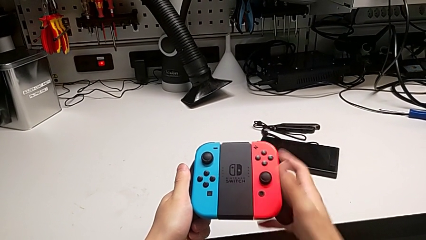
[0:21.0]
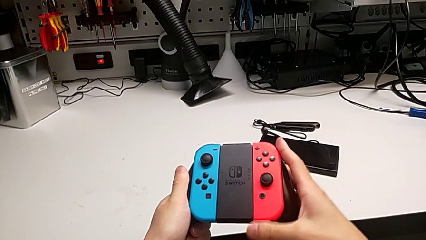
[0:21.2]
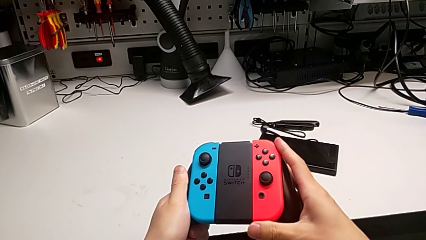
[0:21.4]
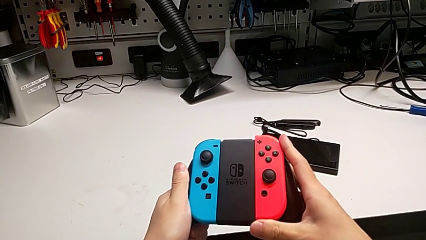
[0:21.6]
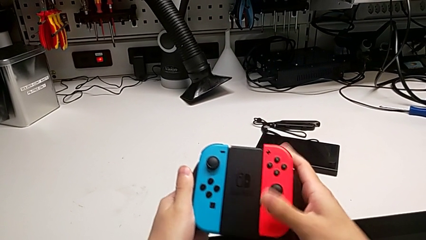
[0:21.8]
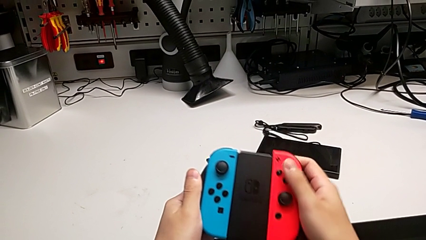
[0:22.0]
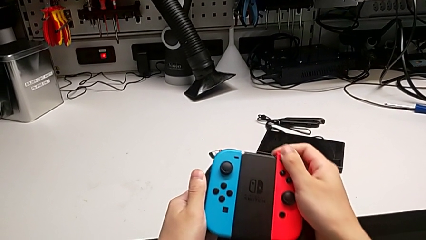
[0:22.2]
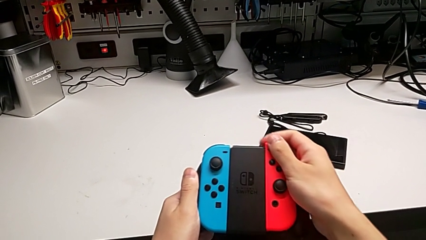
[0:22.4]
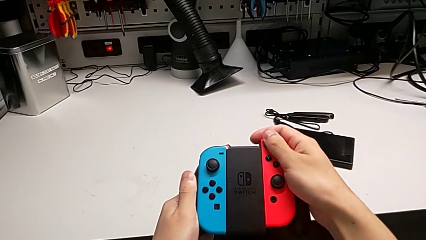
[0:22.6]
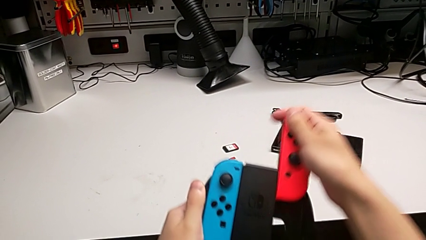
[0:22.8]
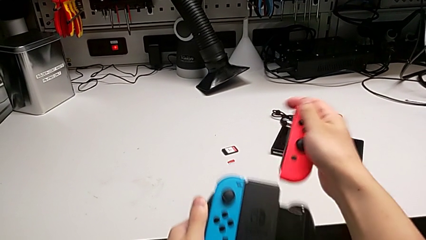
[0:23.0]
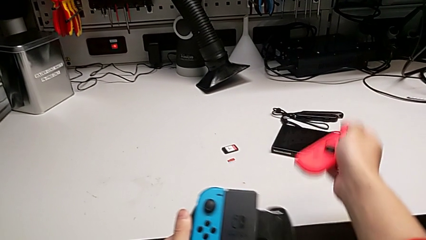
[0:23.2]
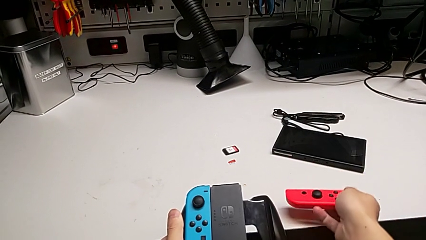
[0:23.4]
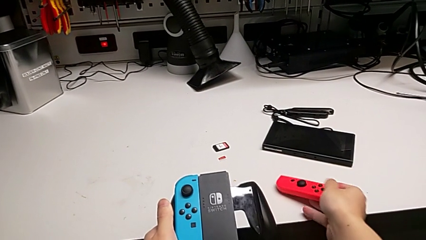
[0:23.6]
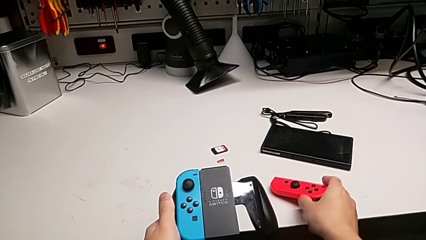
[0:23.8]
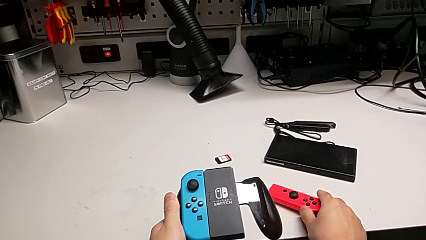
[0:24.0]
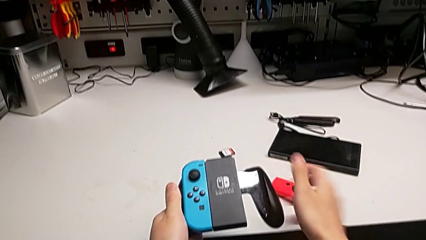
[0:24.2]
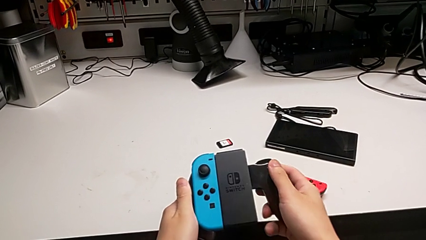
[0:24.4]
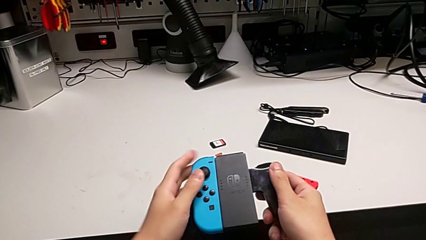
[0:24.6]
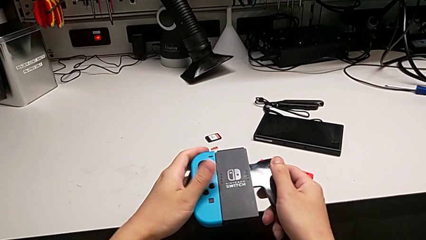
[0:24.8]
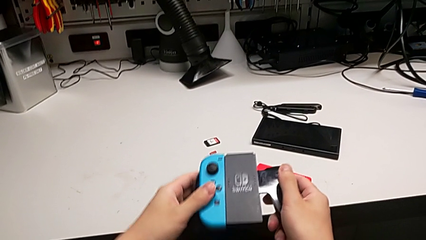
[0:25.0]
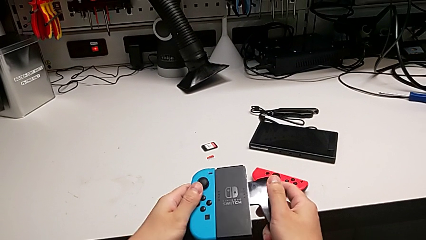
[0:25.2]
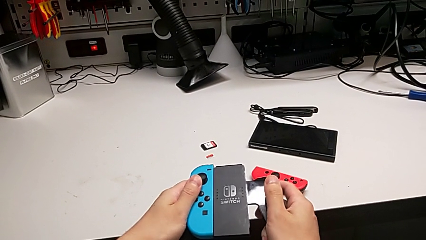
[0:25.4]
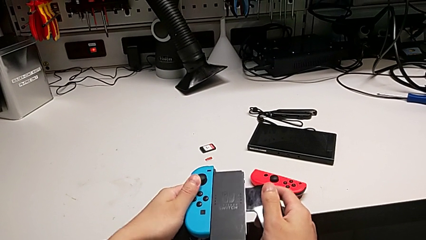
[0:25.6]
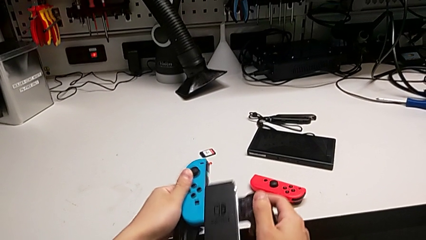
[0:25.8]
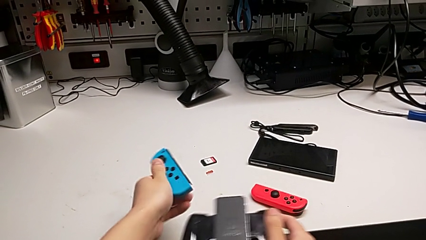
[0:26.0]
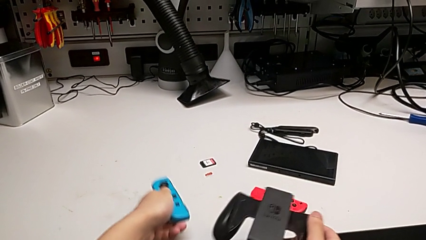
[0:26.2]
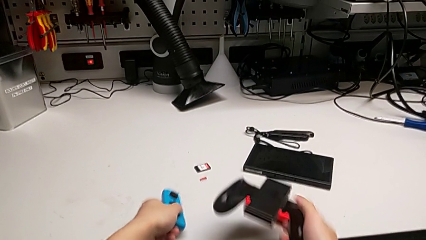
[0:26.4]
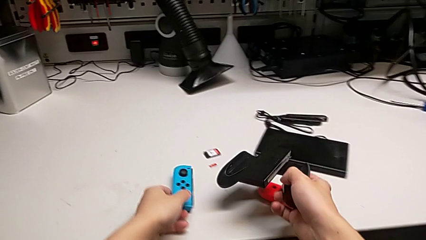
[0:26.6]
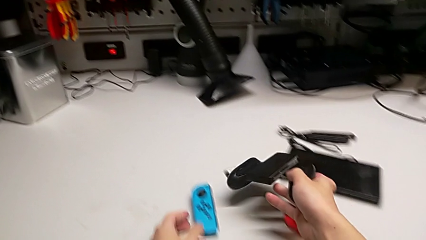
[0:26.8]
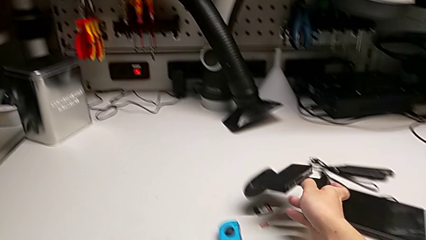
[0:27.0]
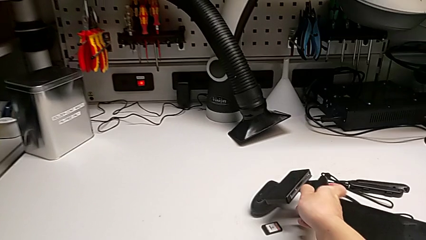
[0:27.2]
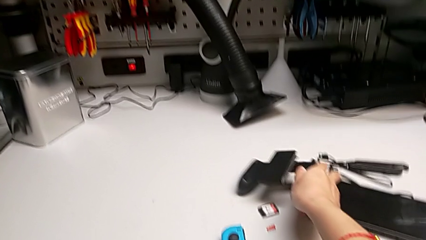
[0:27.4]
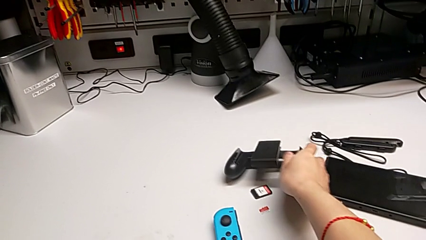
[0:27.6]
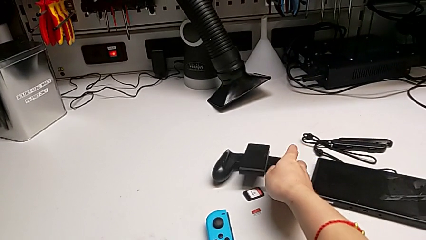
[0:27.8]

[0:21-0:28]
The camera wearer disassembles the controllers from the comfort grip. They withdraw the red Joy-Con controller, place it, withdraw the blue Joy-Con controller and wrongly place it on the table.

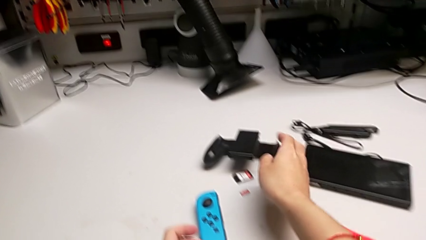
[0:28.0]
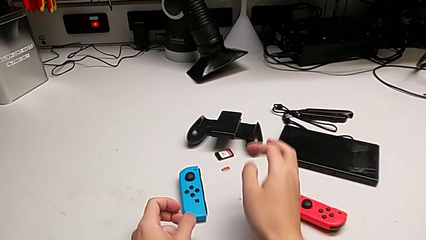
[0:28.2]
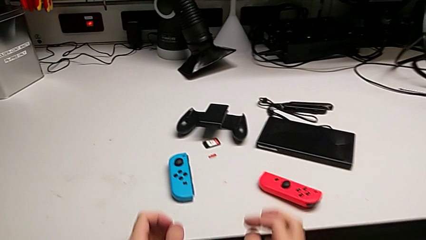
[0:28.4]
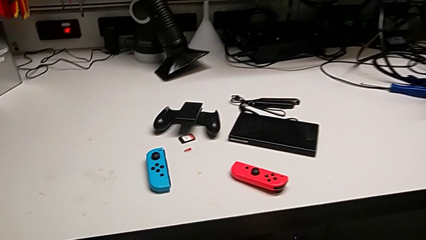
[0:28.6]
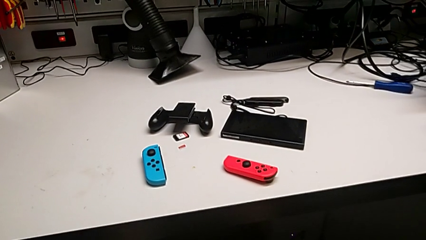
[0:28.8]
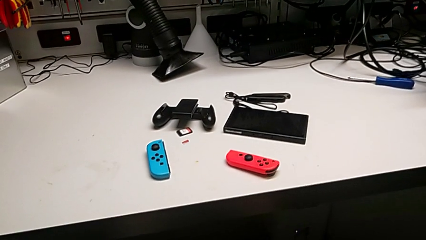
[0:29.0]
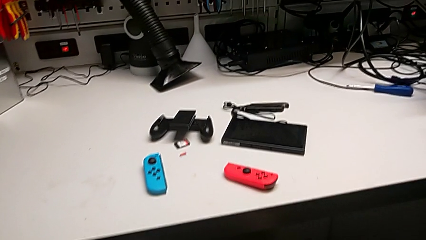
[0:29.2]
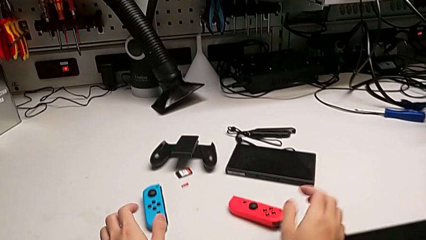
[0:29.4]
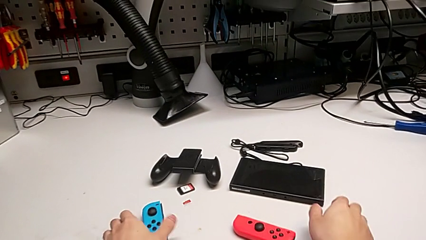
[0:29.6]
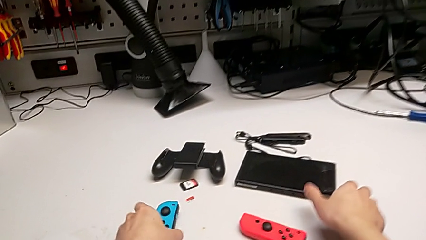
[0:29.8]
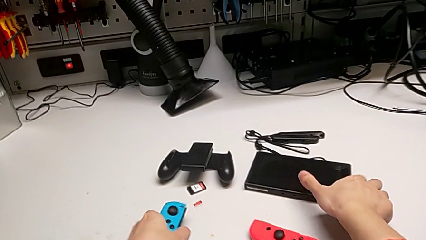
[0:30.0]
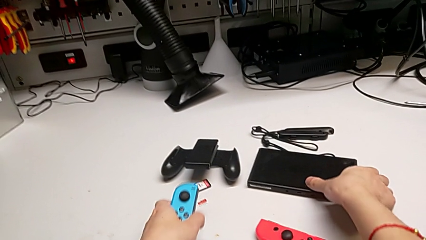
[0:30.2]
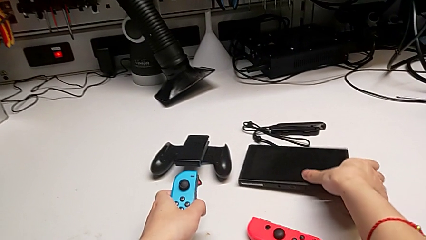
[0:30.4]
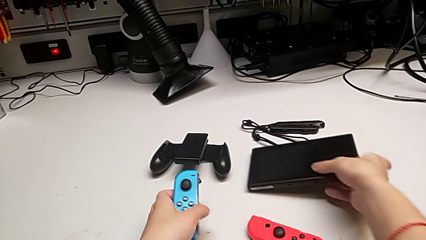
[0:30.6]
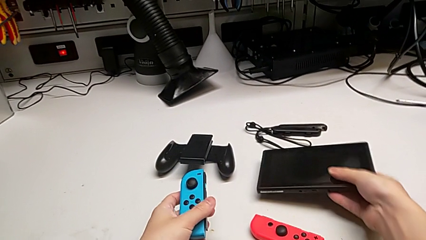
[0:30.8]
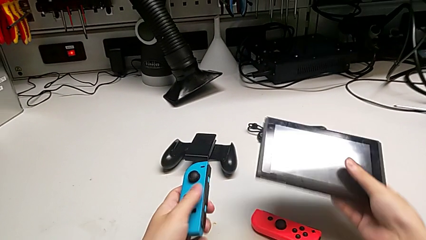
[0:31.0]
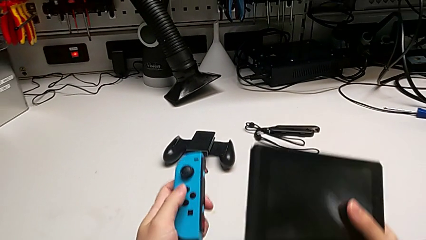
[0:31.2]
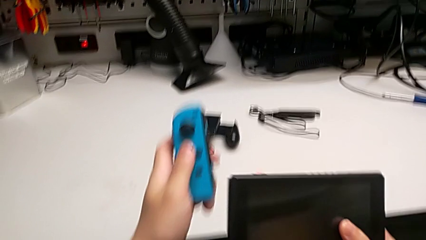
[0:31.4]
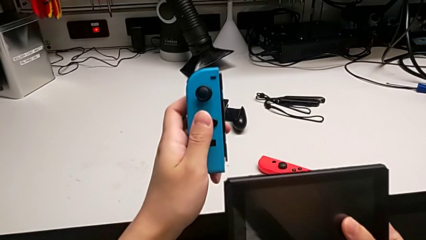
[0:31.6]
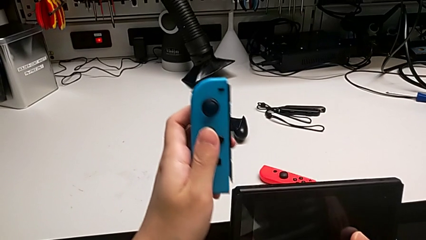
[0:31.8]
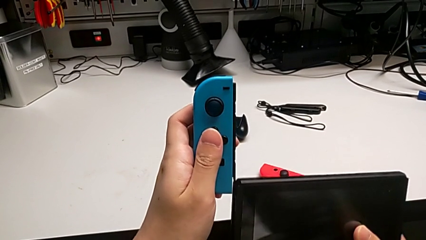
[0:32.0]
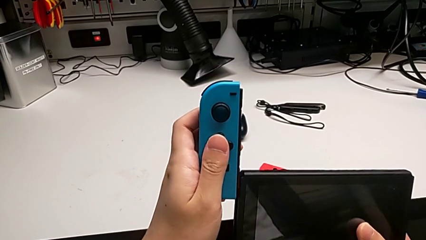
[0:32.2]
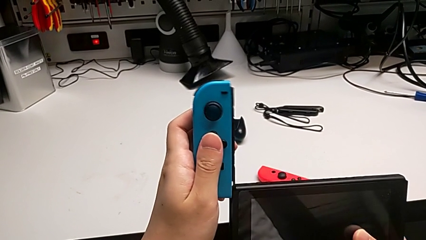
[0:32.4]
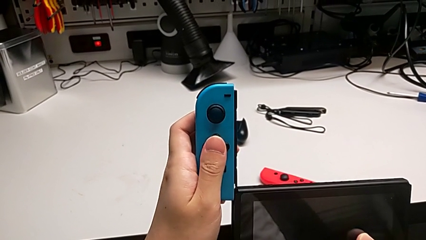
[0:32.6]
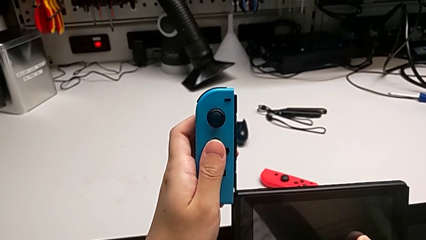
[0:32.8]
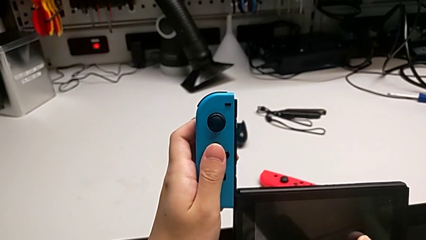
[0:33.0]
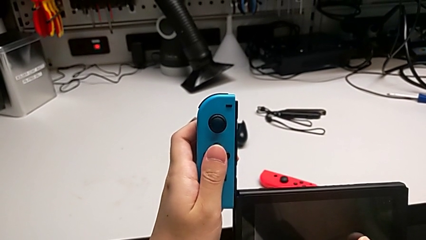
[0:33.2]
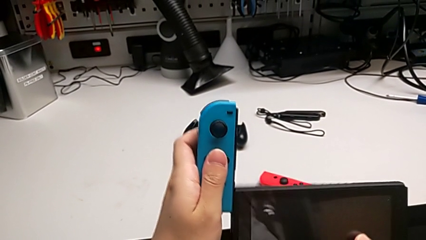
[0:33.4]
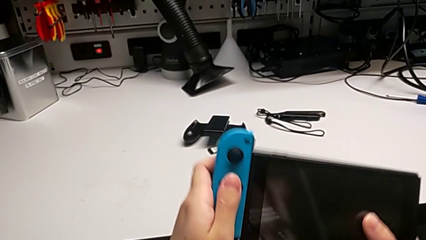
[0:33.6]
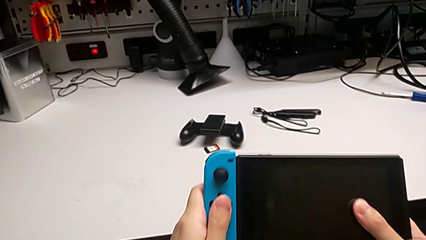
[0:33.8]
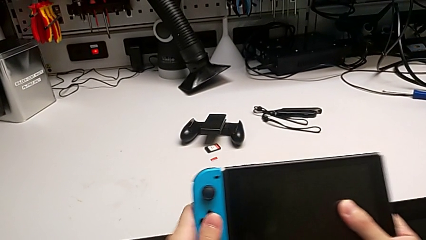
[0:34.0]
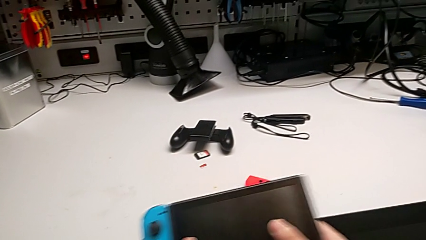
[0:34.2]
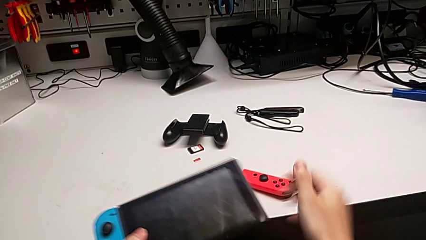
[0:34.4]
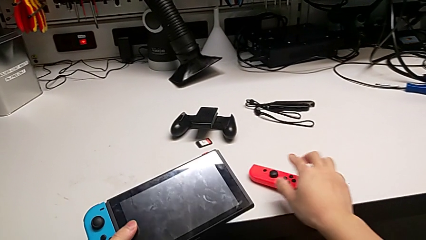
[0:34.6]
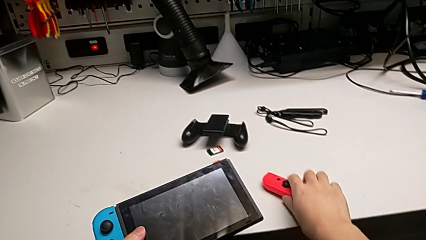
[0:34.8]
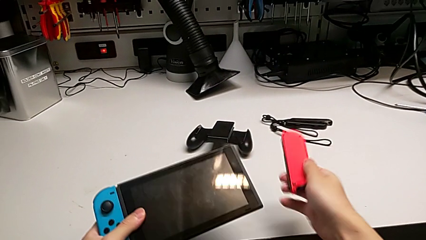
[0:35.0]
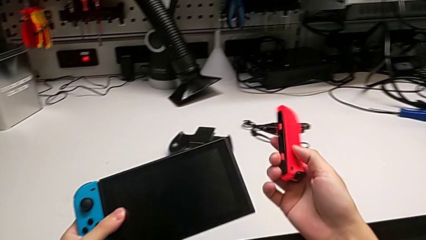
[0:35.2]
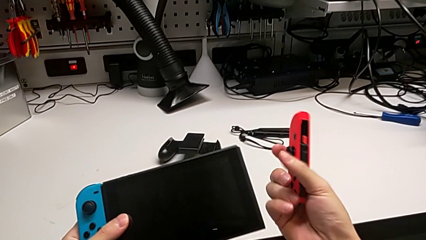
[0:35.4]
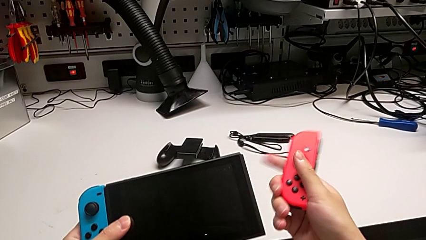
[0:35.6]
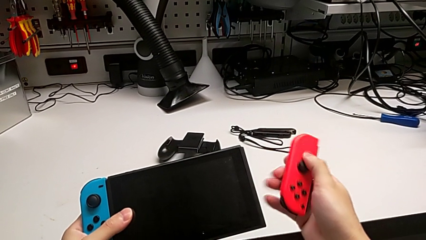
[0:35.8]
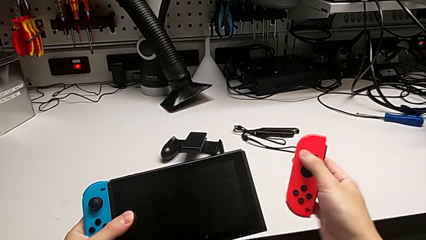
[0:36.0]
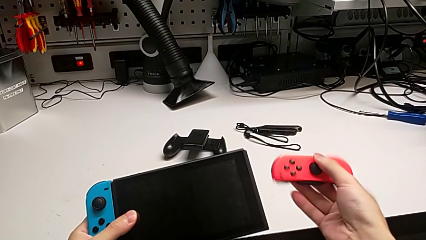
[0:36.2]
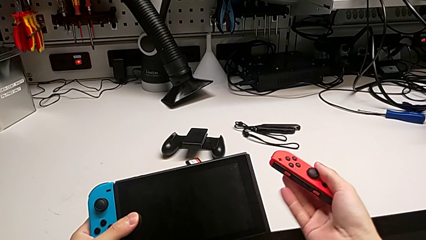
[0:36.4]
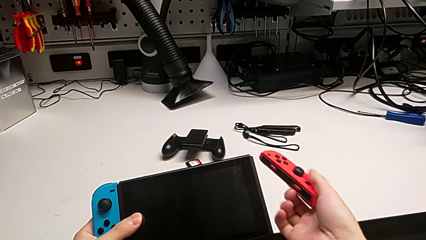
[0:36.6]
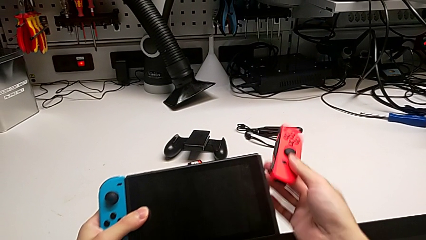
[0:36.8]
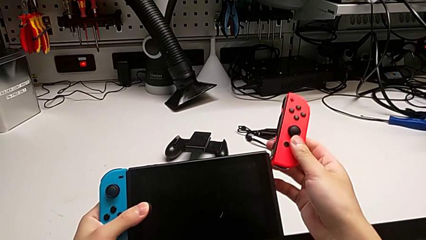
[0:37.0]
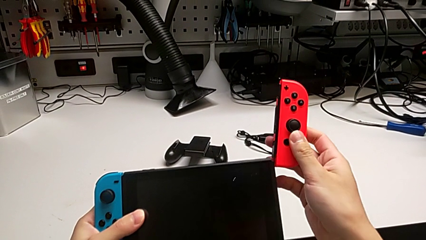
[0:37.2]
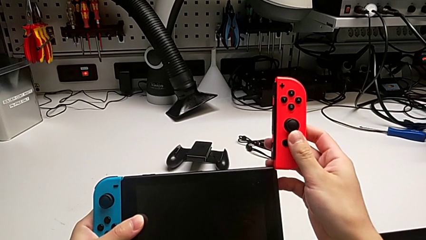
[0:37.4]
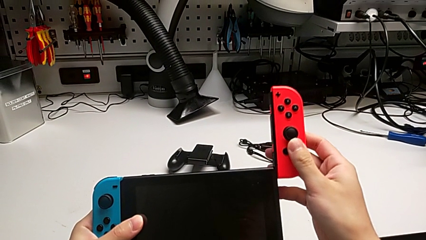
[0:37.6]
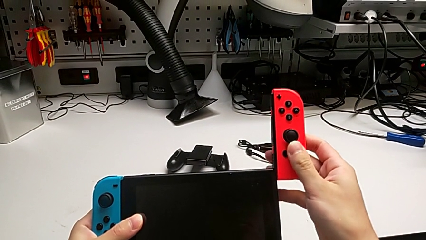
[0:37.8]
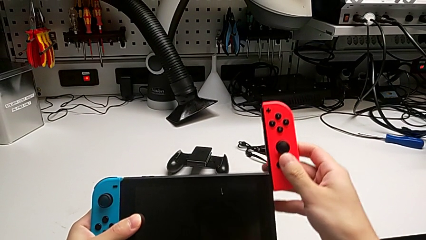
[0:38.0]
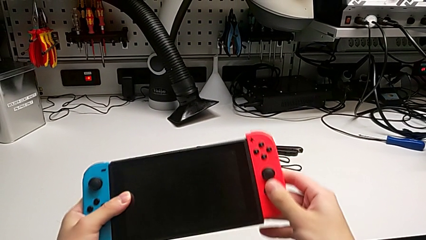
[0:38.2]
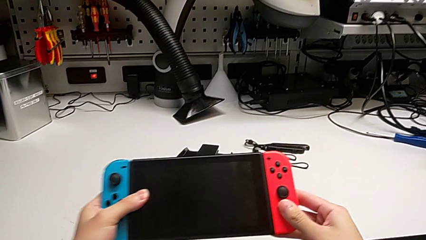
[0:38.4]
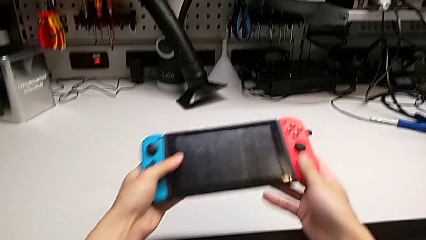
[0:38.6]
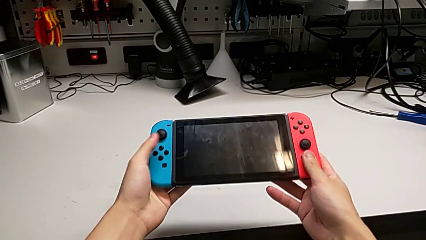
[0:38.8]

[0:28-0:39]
The camera wearer assembles the controllers to the Nintendo Switch. They grab the Joy-Con controller, insert the blue Joy-Con controller, grab it, flip the red Joy-Con controller and insert it.
